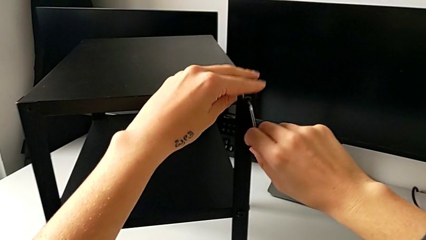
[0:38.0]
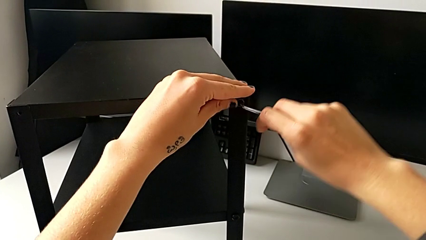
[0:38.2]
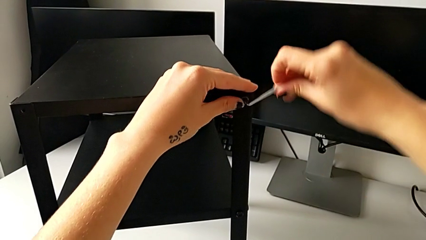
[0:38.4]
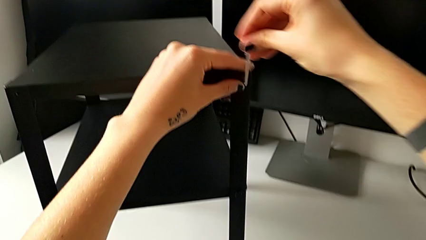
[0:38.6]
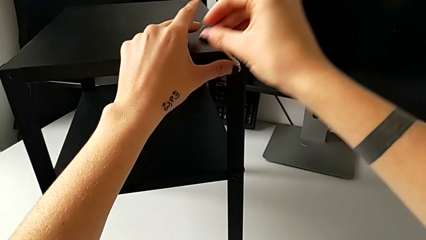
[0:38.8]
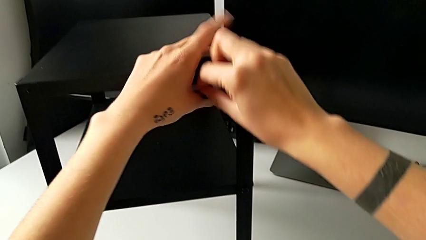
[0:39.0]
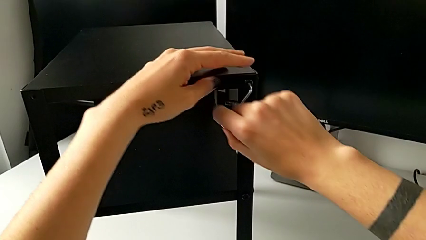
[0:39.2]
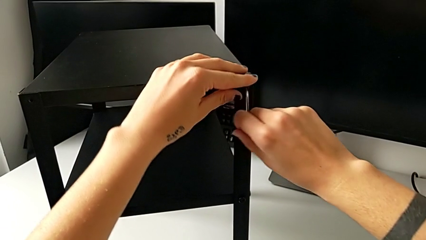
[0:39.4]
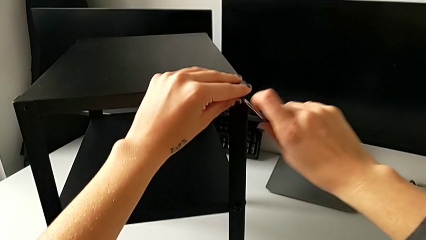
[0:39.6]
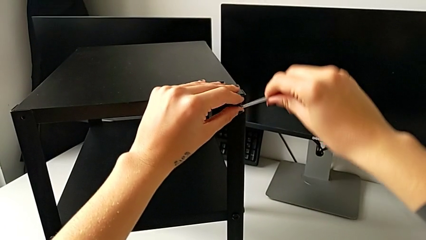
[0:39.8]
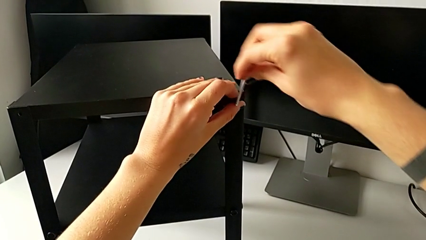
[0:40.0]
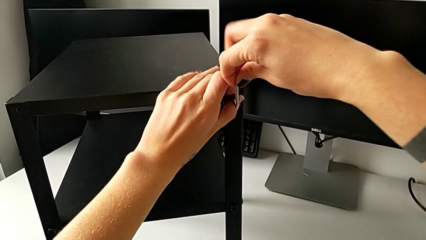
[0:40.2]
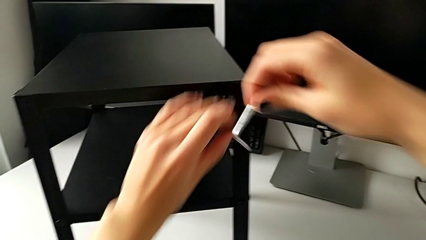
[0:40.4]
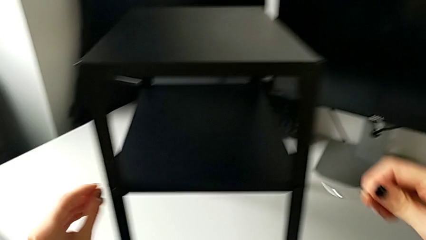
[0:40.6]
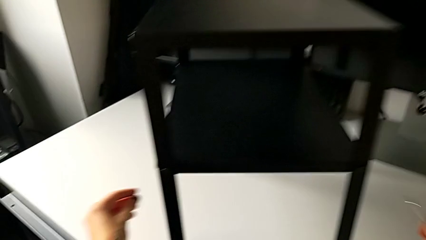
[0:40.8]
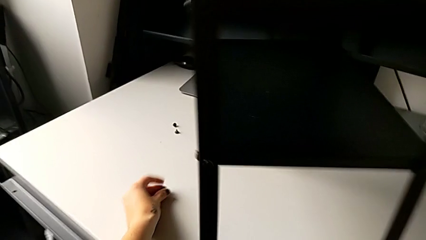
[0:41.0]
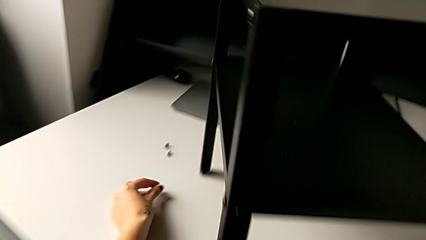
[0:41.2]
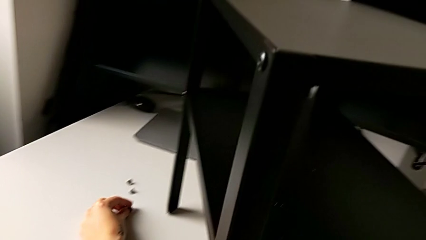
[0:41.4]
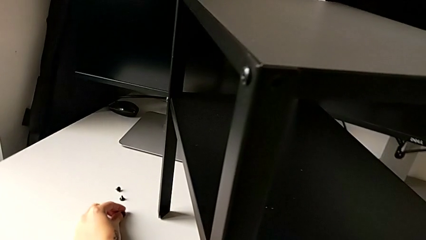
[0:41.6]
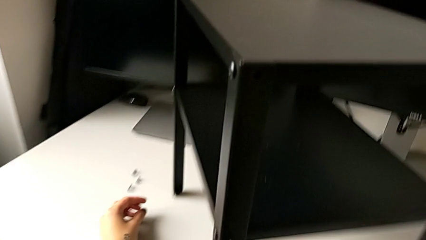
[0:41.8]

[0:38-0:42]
The camera wearer is unscrewing the top hex socket head. They unscrew the hex socket head, withdraw the Allen wrench, disassemble the hex socket head and place it.

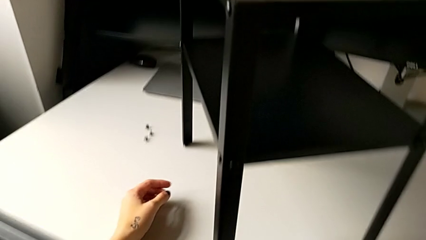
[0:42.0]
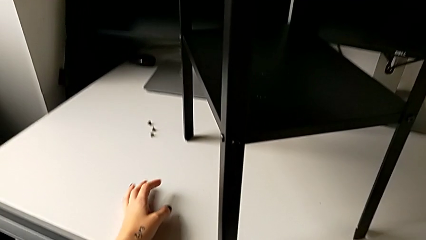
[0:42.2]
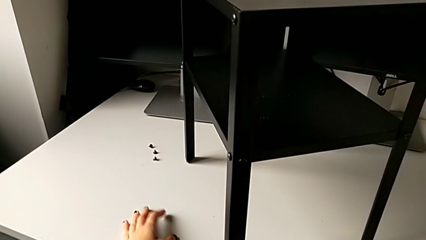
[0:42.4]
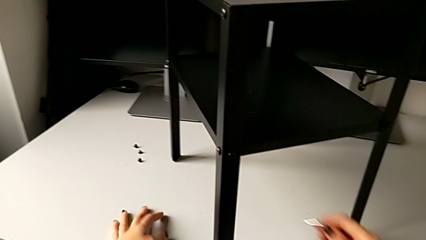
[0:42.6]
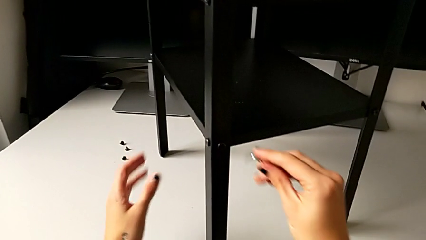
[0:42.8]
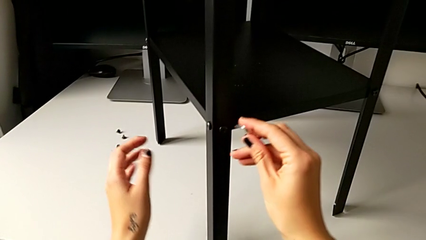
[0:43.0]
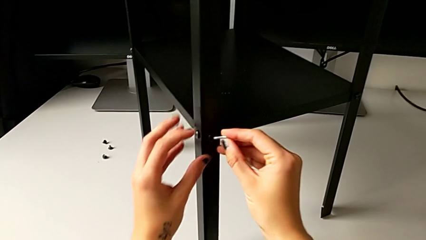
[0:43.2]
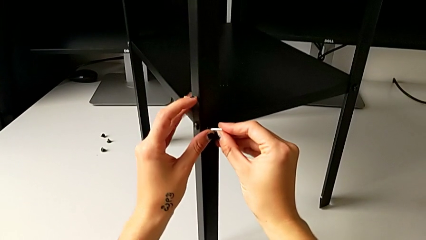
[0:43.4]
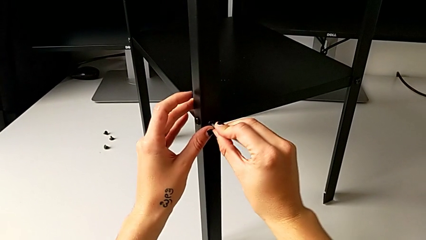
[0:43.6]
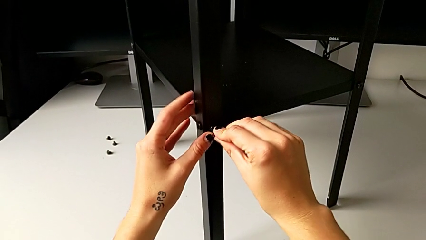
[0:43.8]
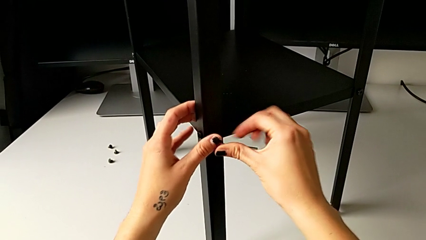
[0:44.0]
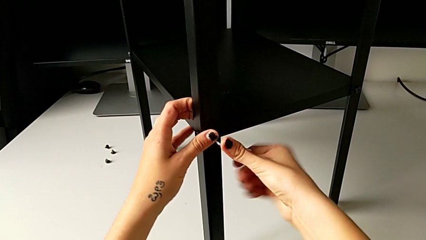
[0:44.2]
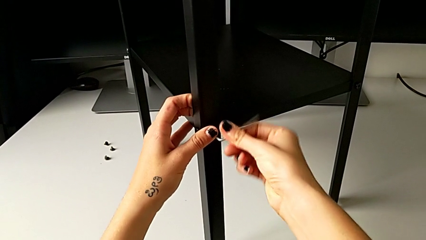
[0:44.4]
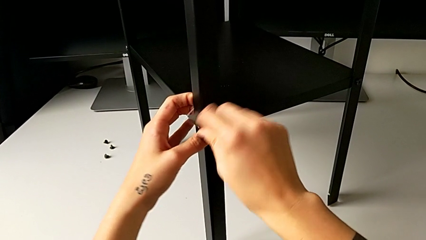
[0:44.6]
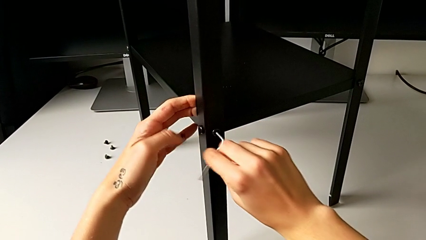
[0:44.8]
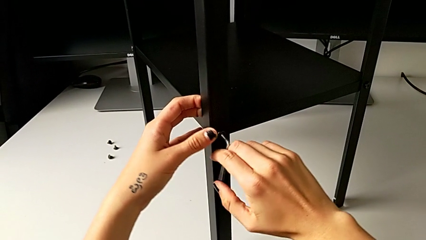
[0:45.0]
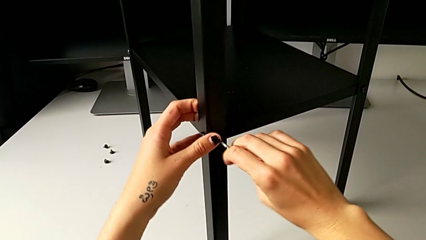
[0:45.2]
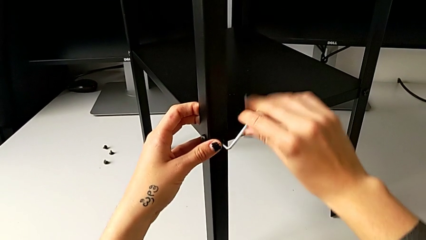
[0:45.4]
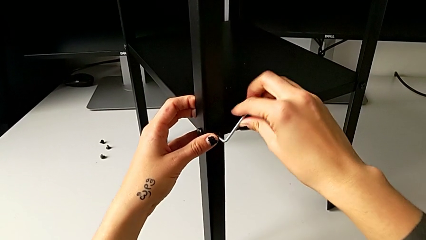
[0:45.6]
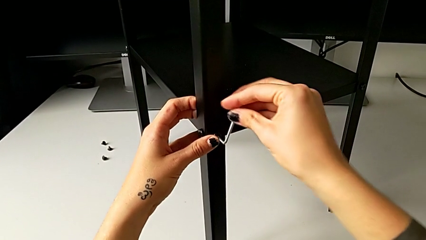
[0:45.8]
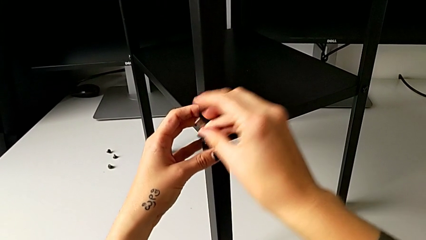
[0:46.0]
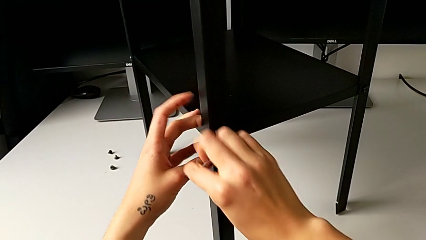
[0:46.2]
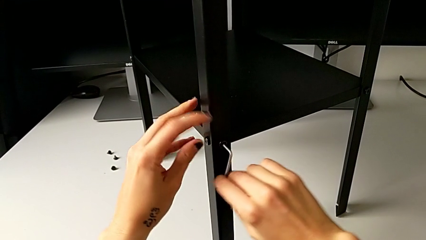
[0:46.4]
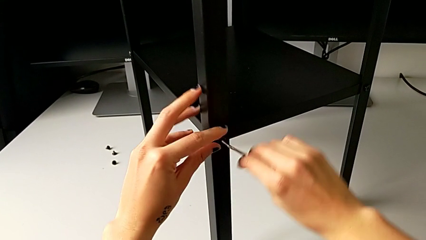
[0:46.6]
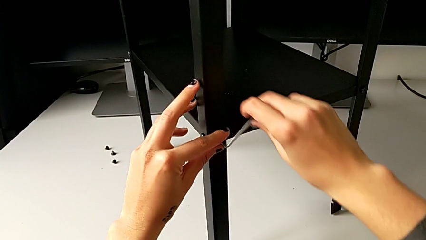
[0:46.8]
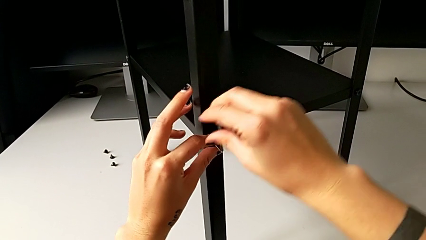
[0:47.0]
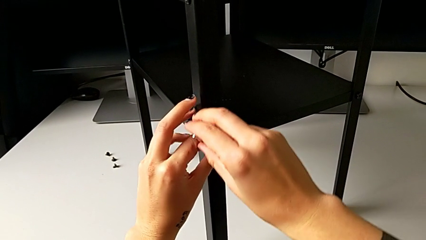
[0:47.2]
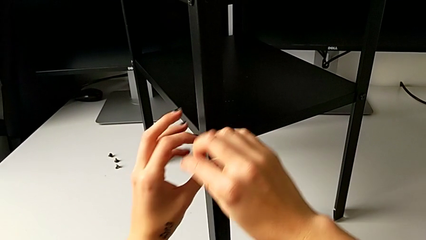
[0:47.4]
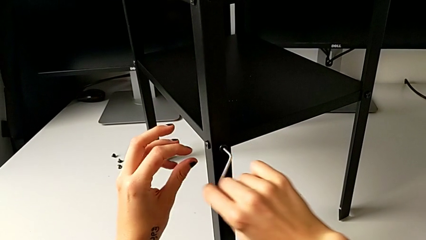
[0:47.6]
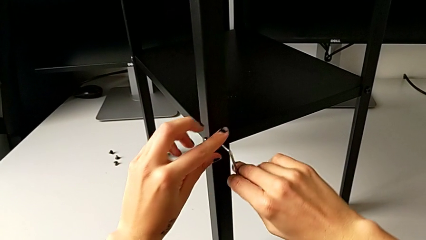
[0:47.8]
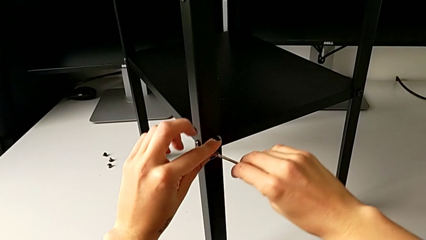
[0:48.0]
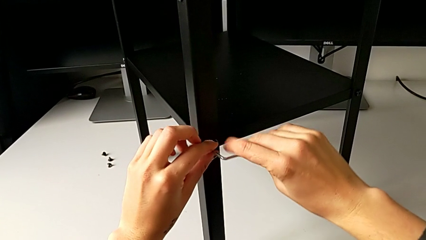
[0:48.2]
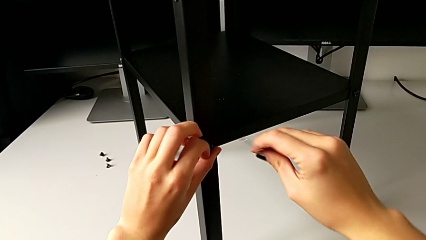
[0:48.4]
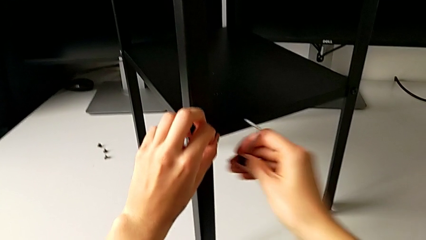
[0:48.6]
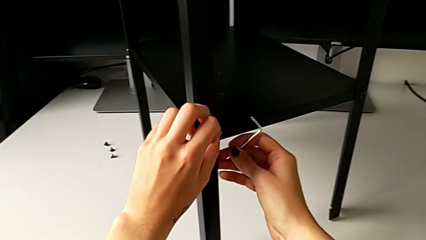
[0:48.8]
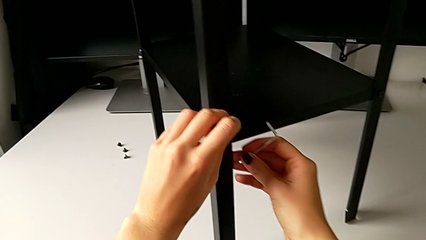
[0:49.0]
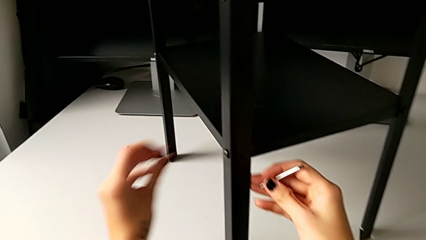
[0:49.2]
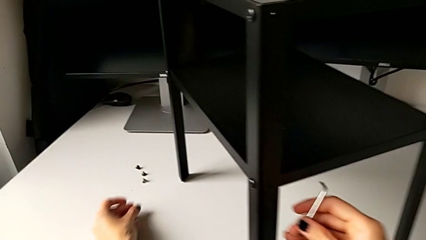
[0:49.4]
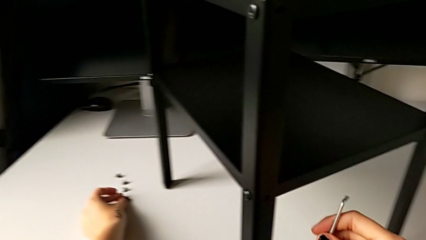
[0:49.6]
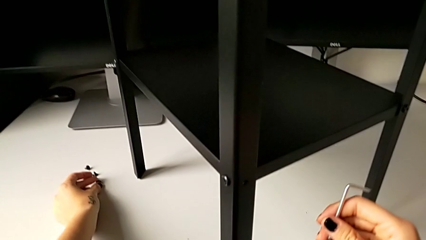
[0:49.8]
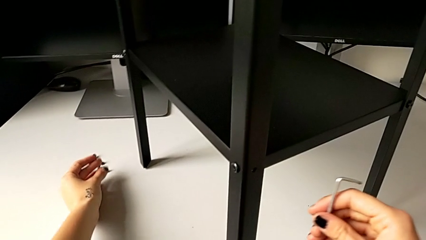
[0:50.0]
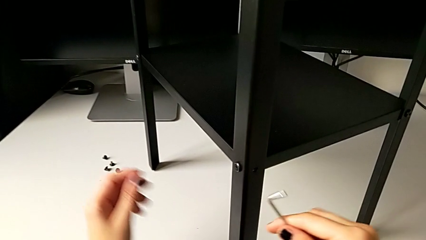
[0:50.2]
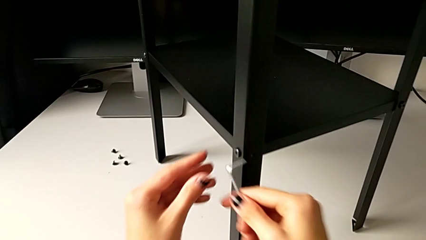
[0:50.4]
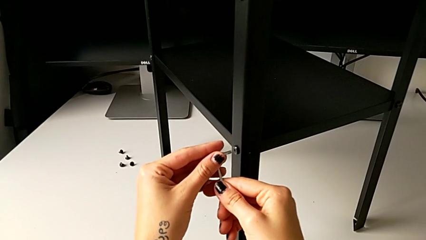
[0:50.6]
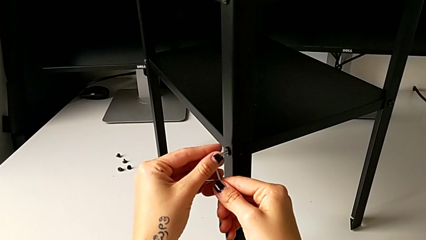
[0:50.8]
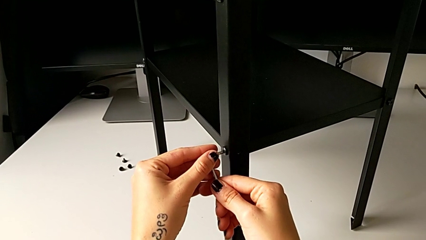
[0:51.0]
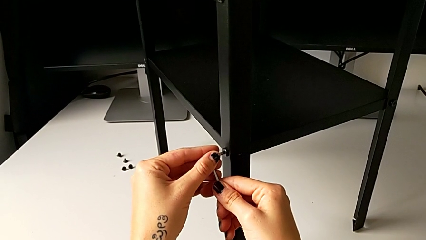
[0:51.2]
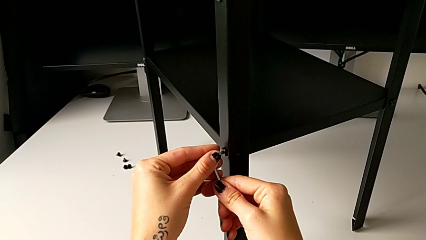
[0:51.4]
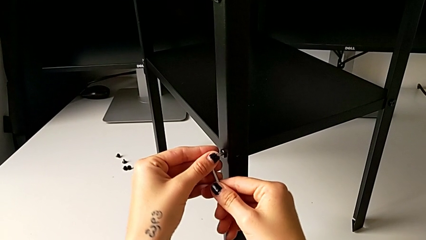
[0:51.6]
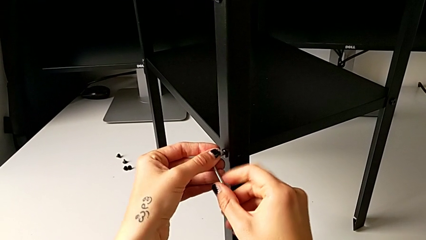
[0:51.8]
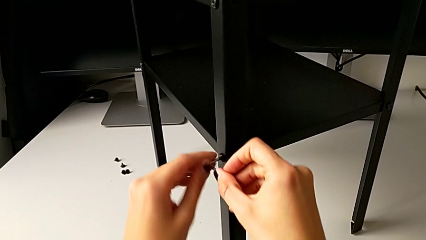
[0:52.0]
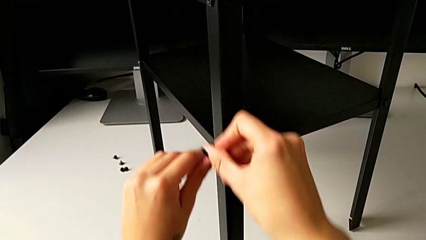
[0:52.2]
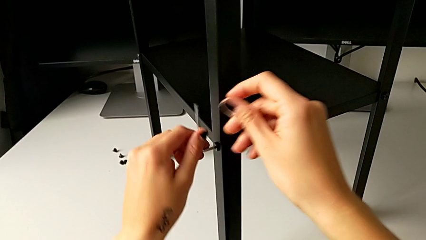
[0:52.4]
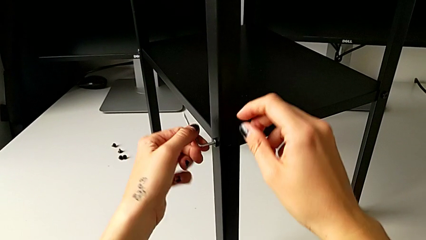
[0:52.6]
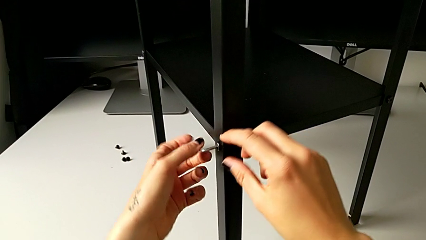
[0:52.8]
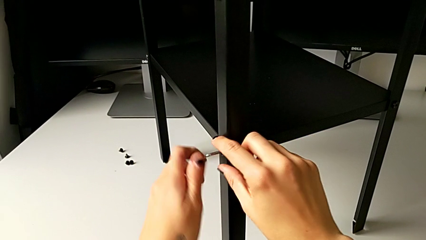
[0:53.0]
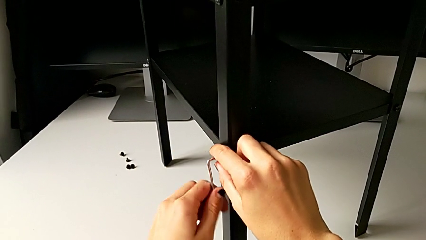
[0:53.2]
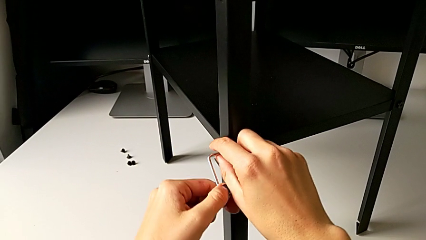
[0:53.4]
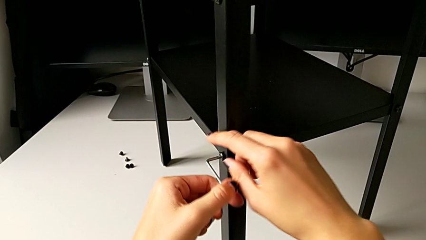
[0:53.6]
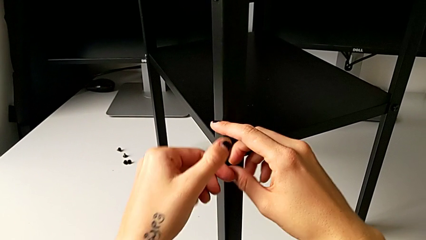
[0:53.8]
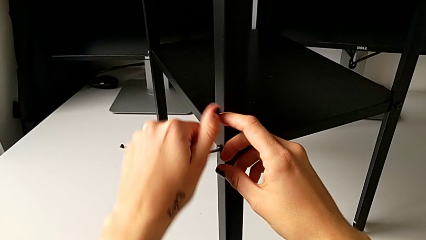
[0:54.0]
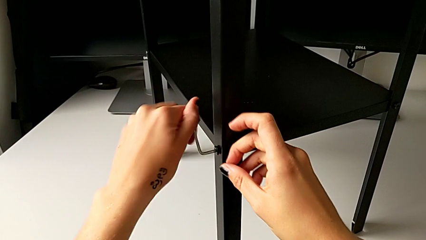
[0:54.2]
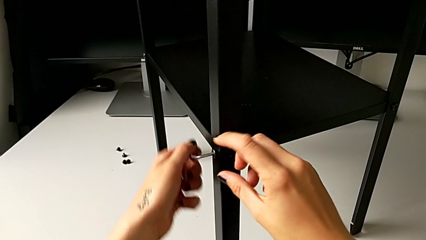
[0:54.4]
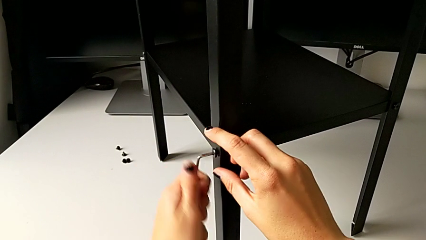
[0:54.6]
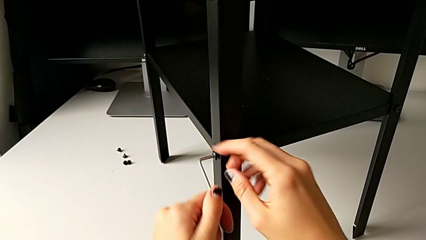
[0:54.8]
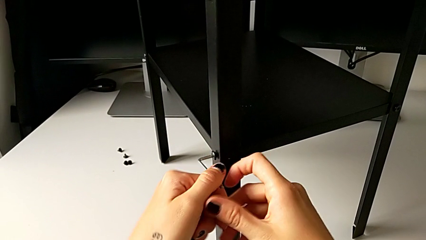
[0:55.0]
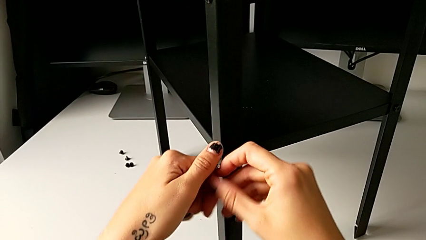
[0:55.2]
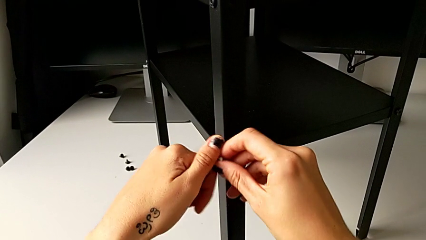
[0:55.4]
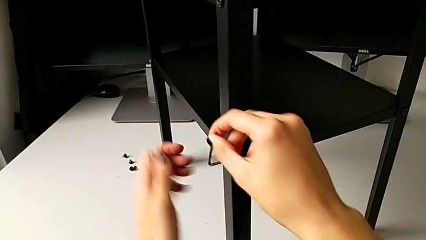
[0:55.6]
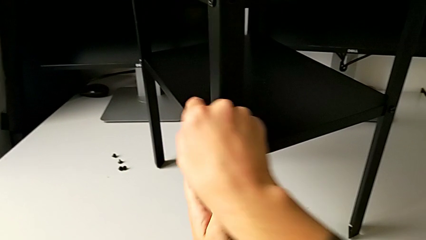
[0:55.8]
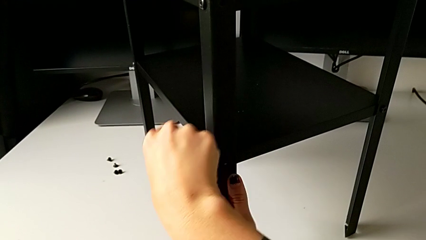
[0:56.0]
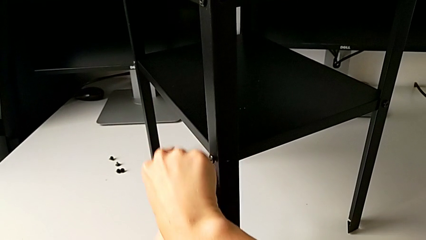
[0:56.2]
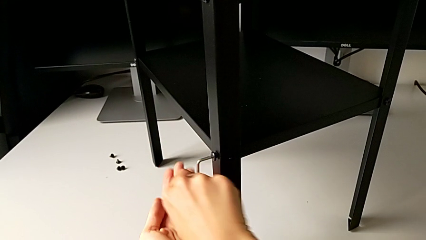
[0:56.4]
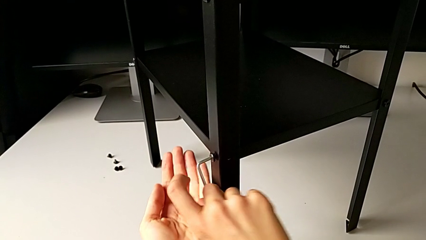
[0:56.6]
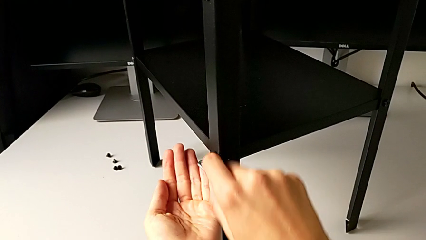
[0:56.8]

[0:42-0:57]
The camera wearer is unscrewing the first leg. They insert the Allen wrench, unscrew the hex socket head, withdraw the Allen wrench, disassemble the hex socket head, place it, insert the Allen wrench and begin to unscrew the hex socket head.
